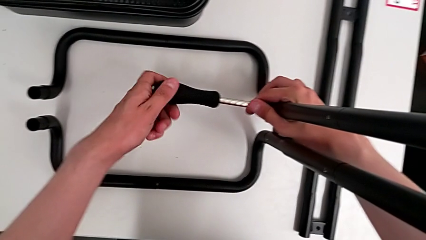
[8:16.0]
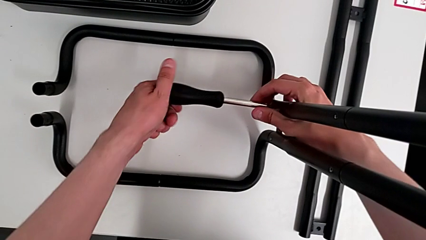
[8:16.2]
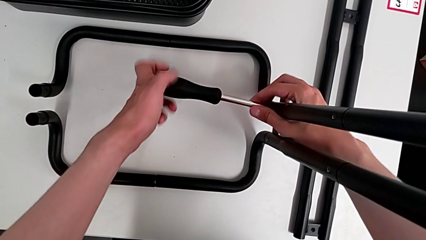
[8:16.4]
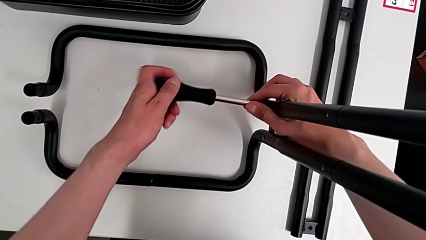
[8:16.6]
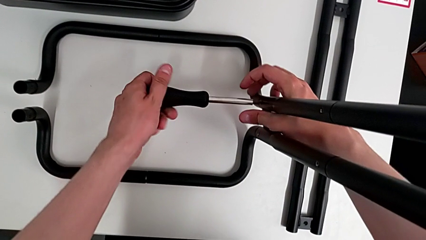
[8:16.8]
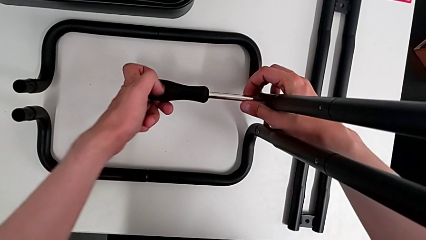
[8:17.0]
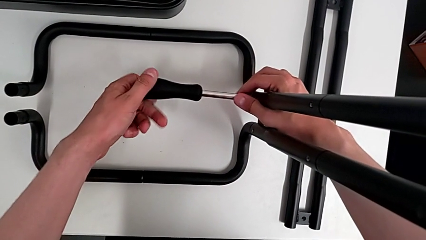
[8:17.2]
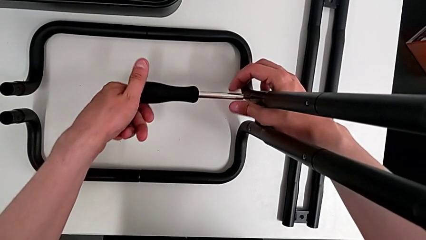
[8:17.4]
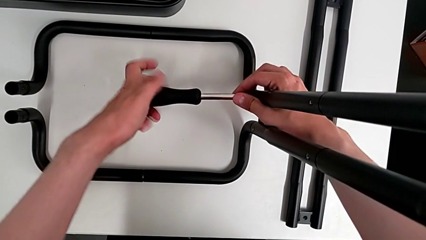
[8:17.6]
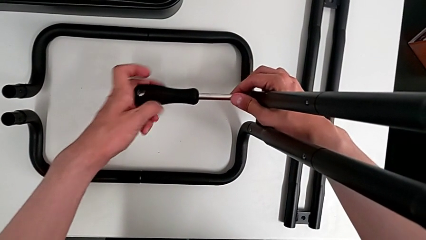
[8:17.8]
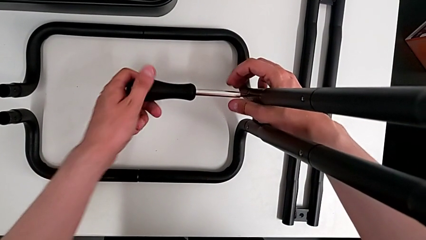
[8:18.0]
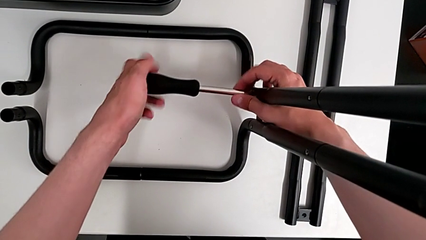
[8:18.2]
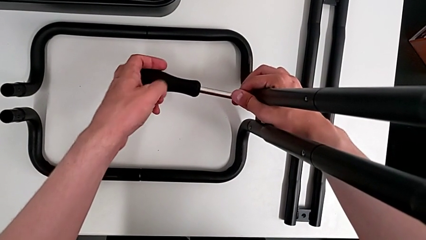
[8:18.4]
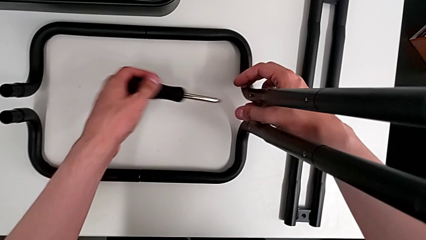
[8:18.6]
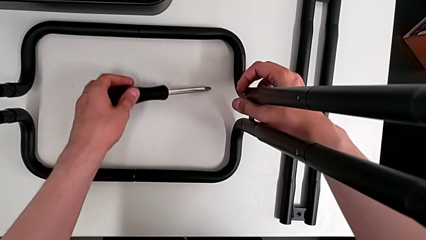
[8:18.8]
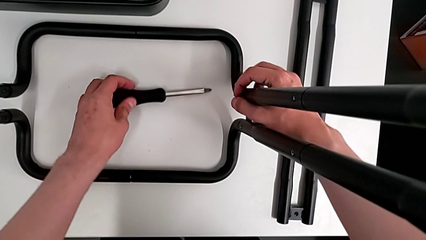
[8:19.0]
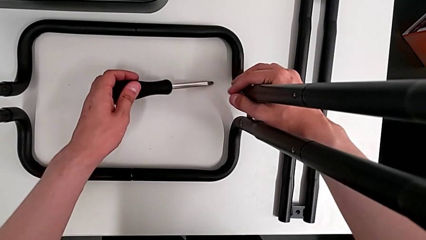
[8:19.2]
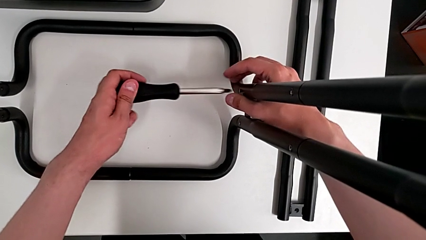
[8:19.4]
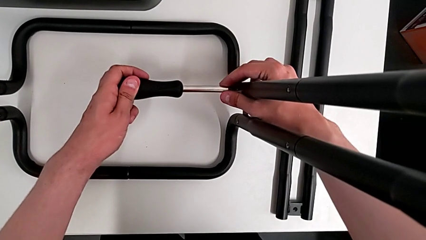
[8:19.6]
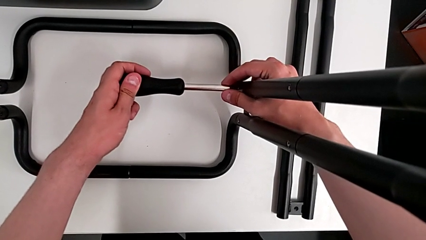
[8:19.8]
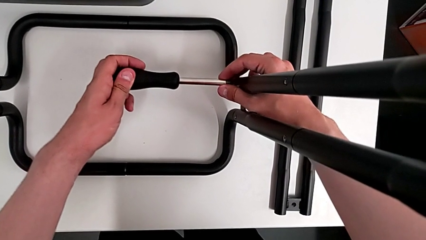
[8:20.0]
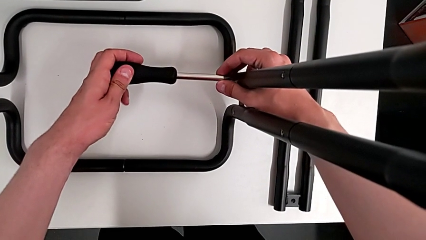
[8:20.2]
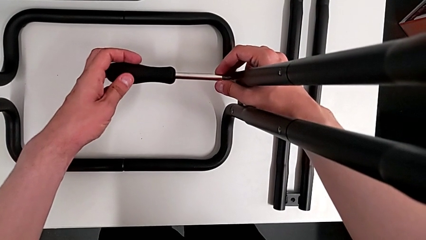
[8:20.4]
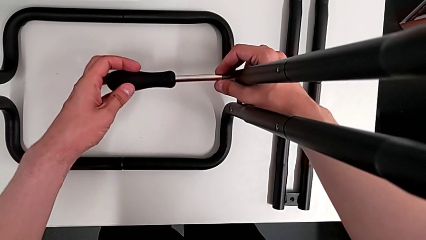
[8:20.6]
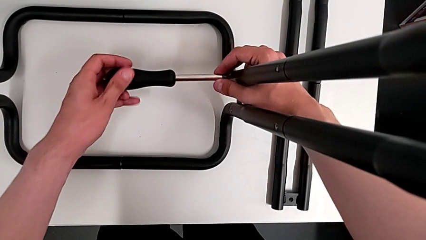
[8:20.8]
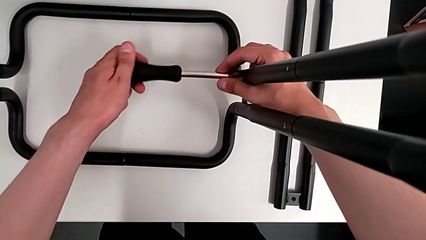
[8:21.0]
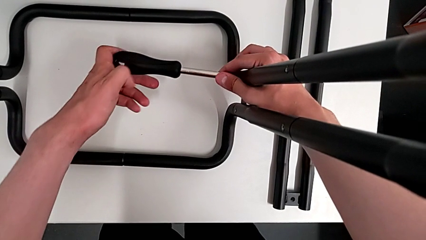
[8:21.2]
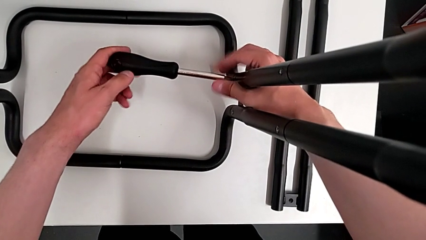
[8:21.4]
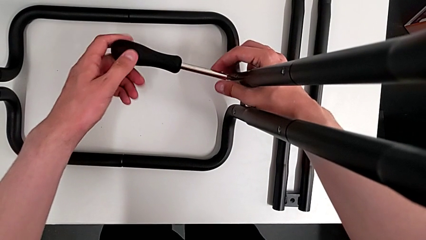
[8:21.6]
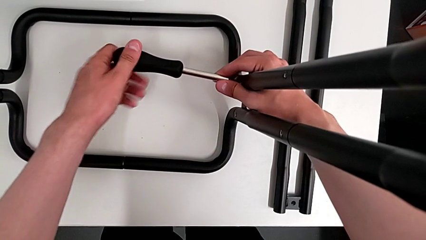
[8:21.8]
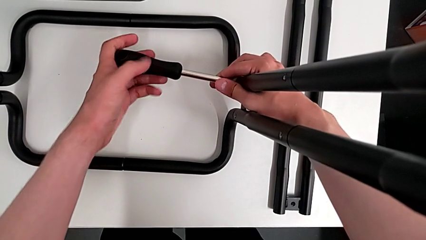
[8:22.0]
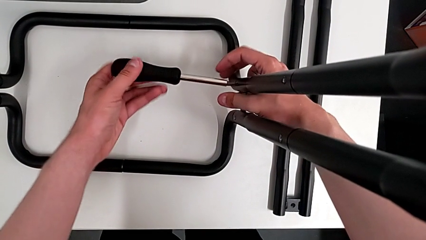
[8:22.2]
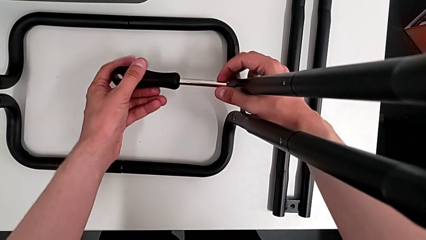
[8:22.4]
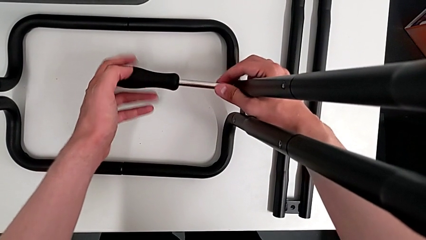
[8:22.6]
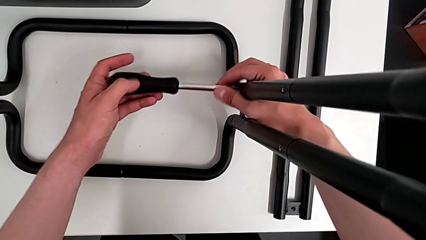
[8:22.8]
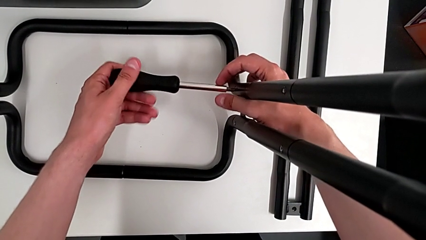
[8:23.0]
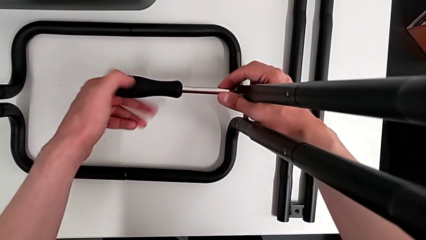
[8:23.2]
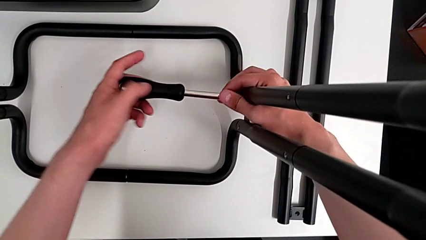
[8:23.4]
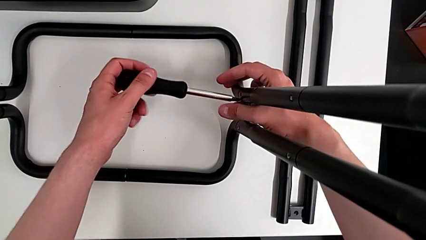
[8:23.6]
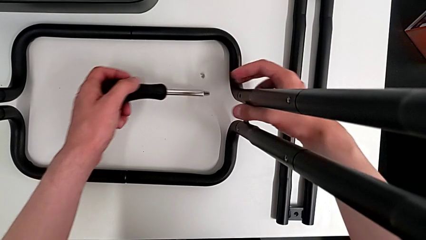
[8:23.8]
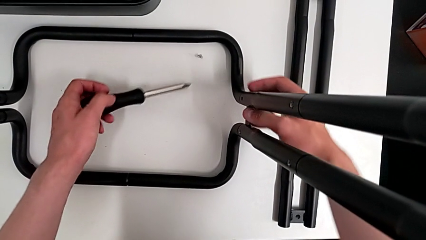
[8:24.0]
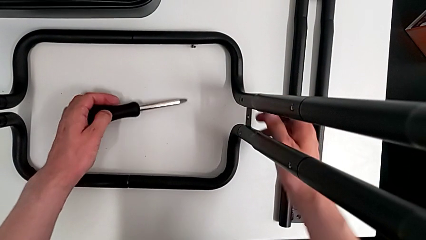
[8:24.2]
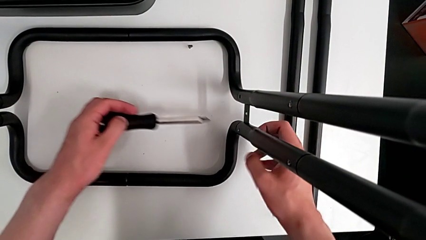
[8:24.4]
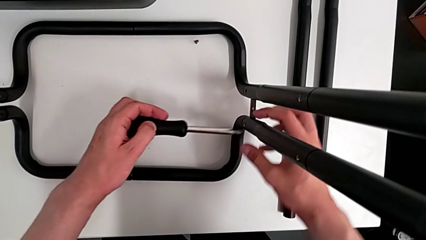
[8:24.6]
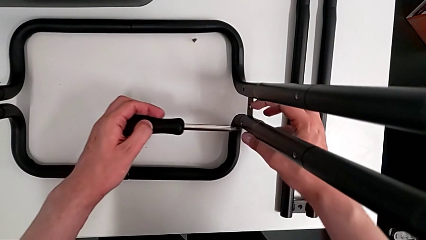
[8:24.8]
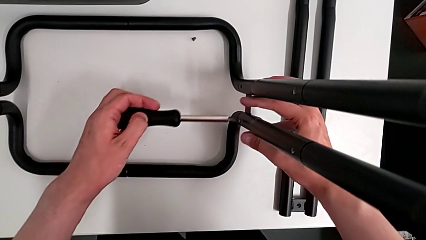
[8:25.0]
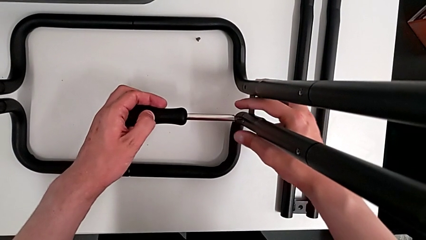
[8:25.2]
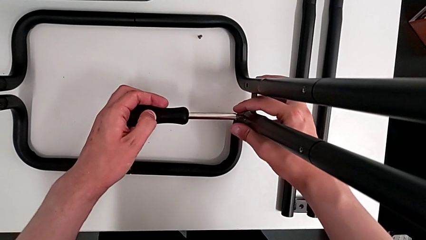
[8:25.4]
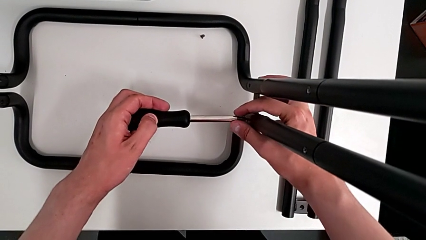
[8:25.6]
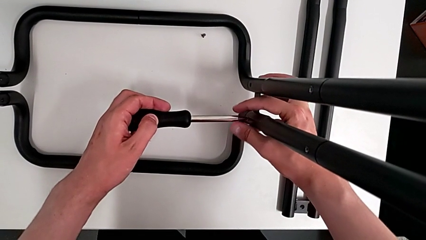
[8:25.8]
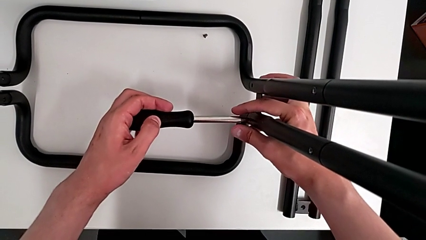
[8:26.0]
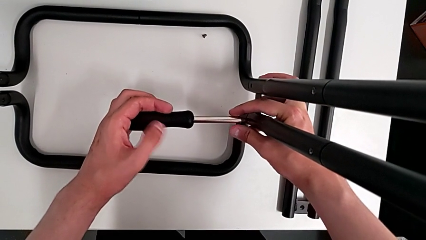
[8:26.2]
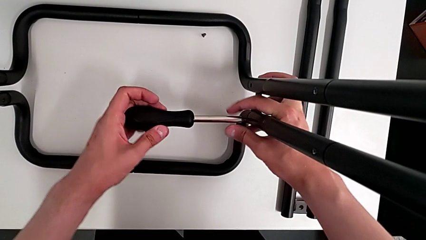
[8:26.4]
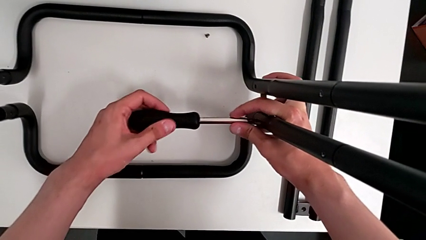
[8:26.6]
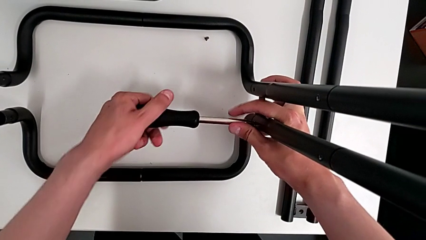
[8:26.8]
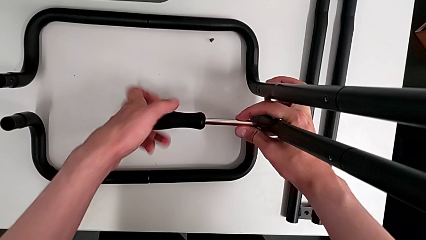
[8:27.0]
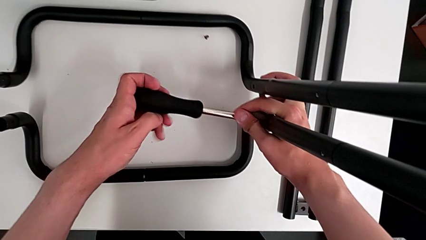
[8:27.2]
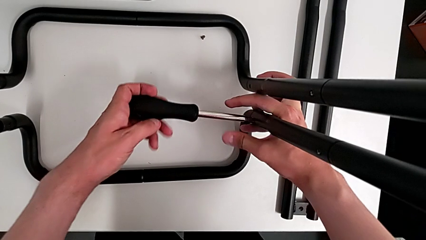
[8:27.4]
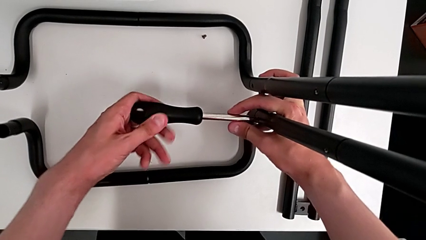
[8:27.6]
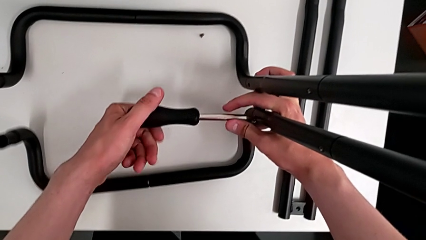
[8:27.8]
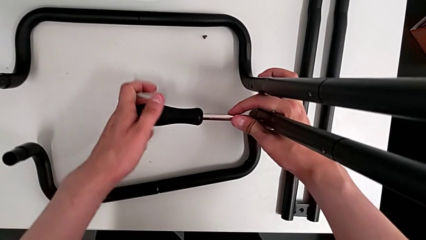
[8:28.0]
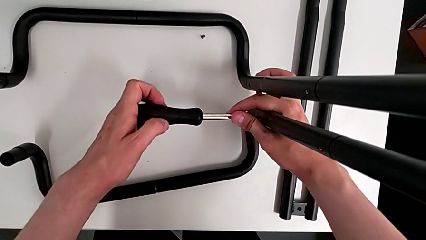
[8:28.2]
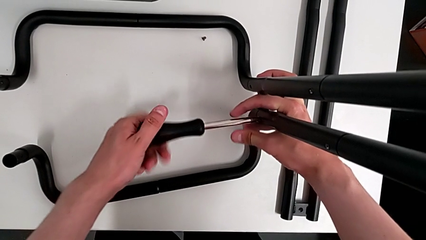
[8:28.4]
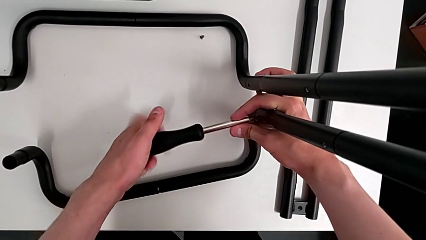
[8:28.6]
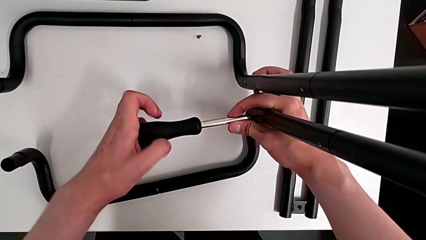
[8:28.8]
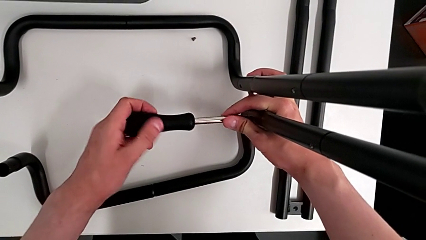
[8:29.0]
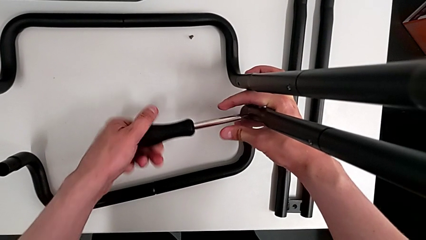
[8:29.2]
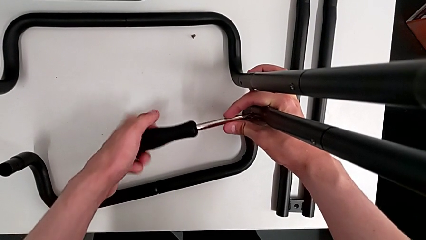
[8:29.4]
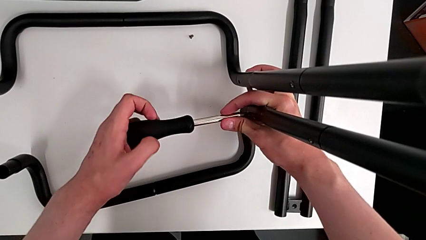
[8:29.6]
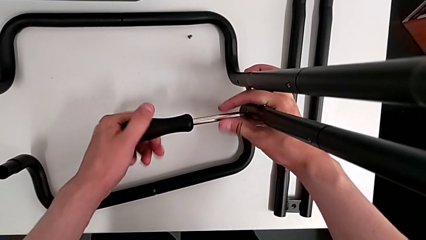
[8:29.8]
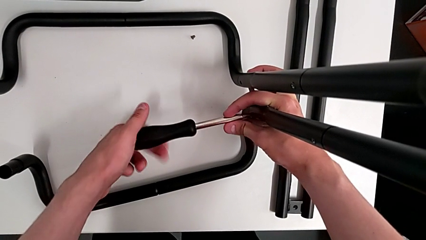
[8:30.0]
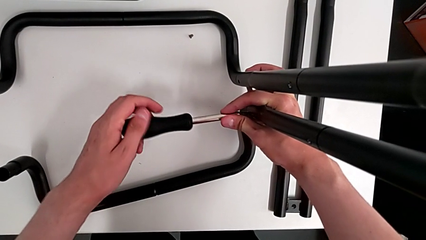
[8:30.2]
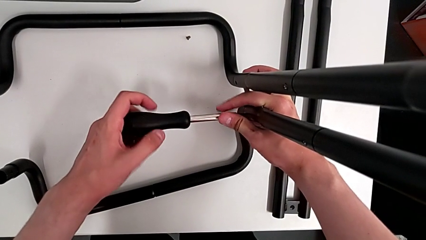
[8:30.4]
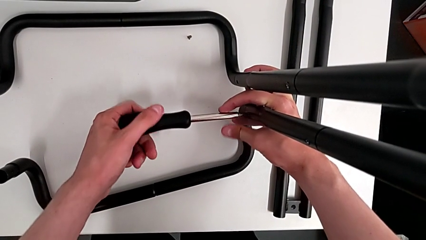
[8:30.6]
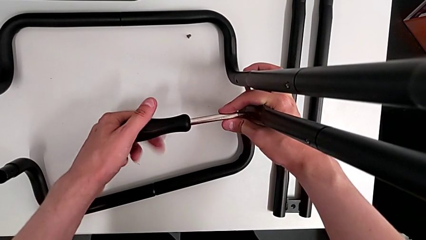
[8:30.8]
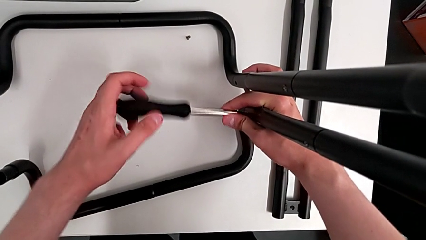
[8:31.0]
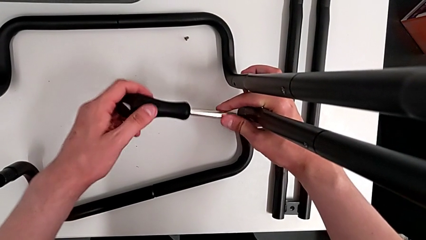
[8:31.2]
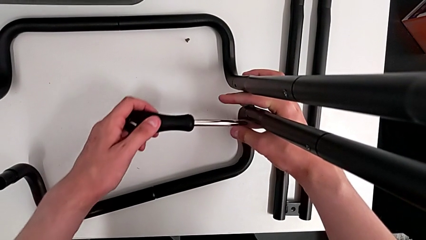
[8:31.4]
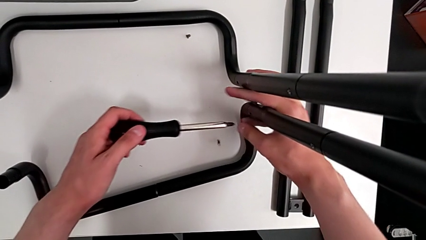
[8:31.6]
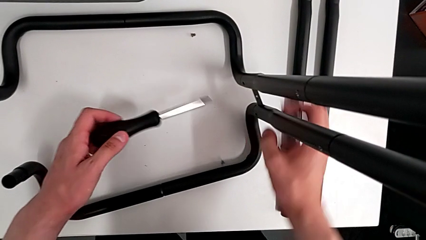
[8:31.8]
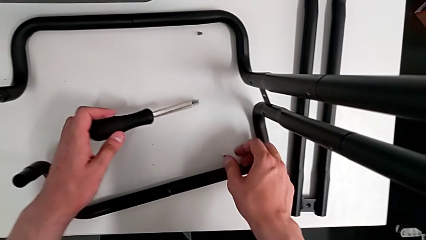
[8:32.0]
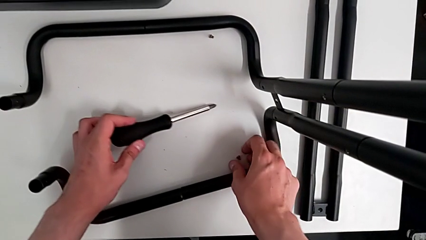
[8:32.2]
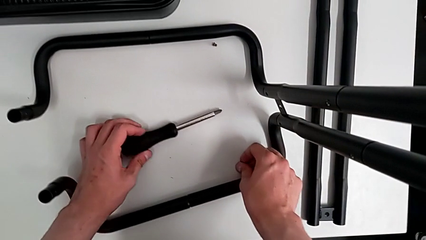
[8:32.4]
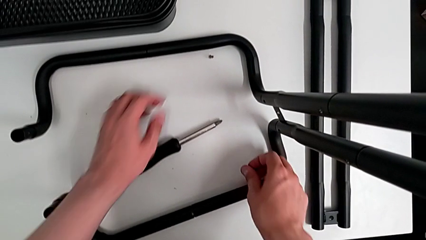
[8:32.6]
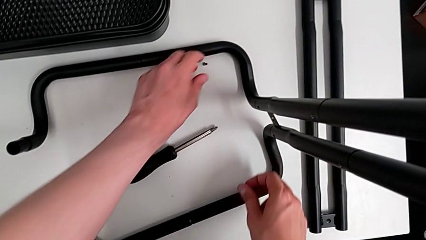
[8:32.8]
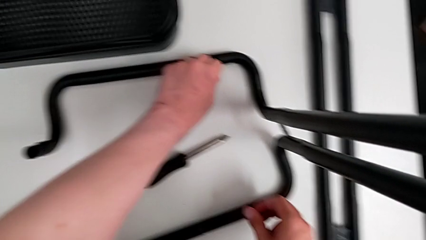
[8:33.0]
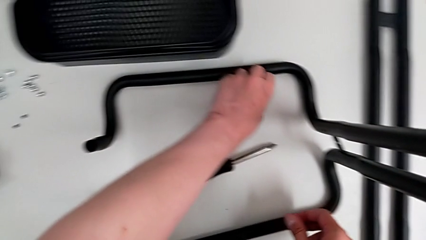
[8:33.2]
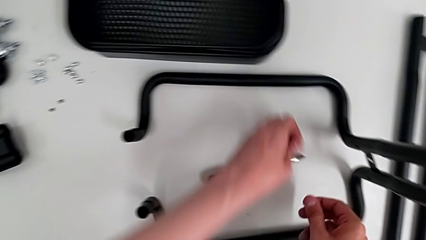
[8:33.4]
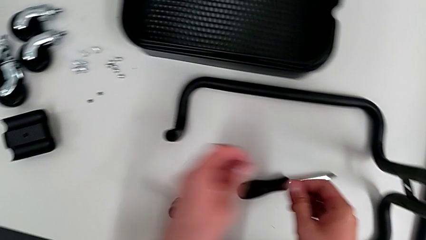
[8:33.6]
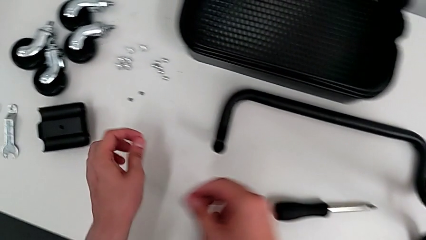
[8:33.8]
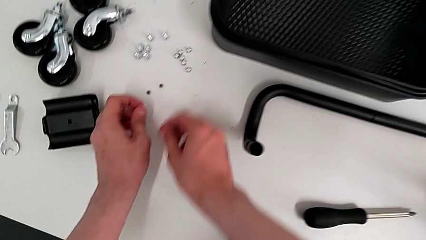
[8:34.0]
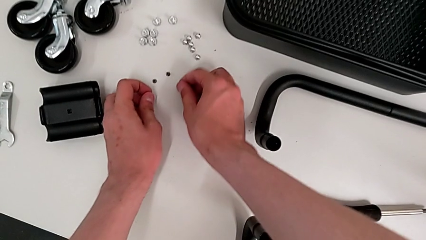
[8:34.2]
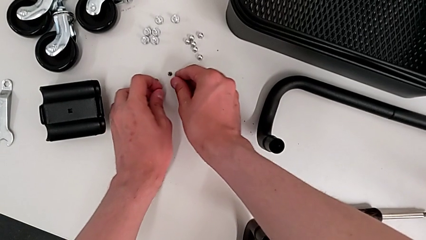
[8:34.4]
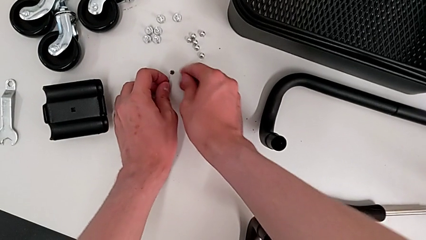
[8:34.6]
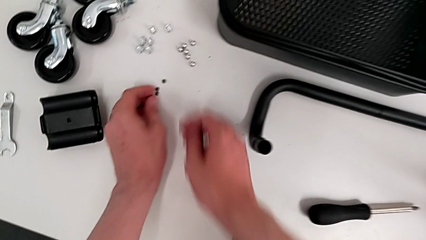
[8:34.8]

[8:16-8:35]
The camera wearer is disassembling the second side bar of the shelf's frame. They unscrew the third leg, disassemble the screwdriver, validate the third leg, insert the third screwdriver, unscrew the third leg, drop it, insert the fourth leg, unscrew it, drop it, grab it, grab the third leg and drop the leg.
